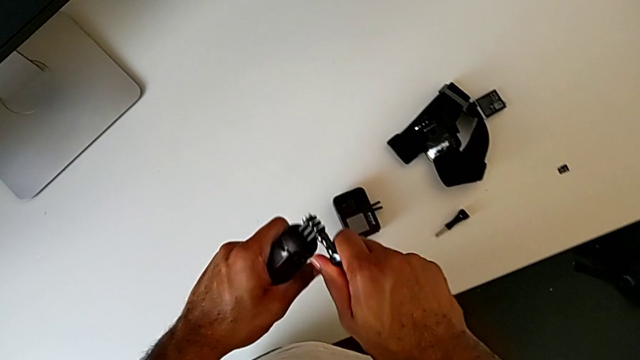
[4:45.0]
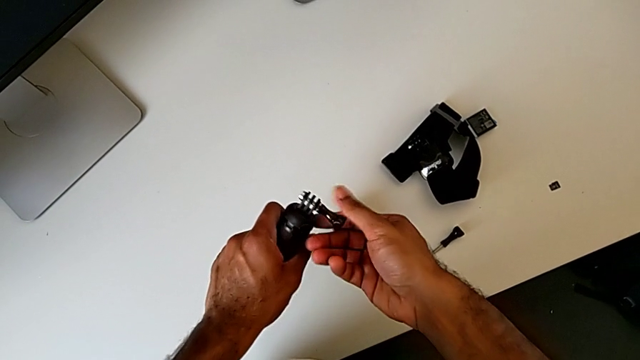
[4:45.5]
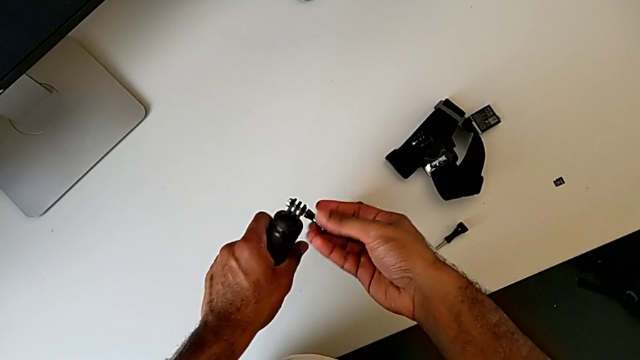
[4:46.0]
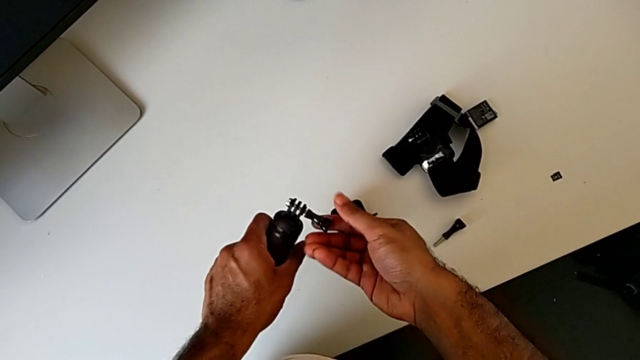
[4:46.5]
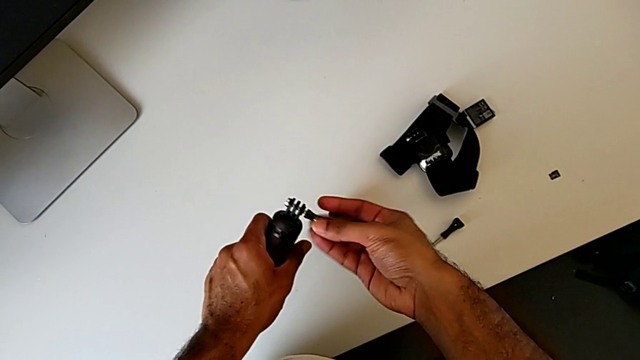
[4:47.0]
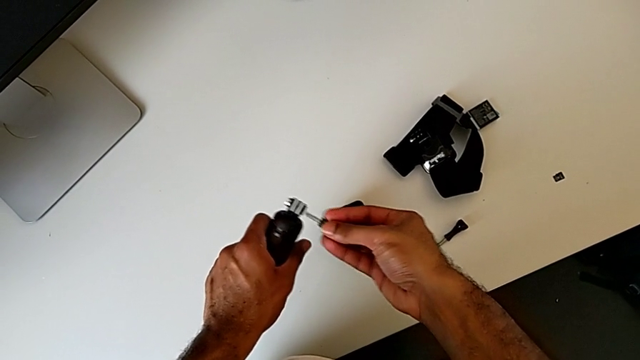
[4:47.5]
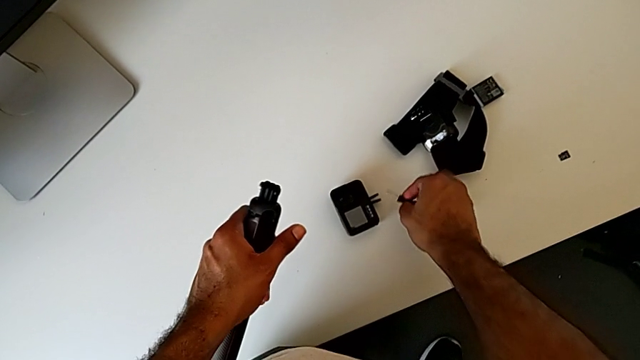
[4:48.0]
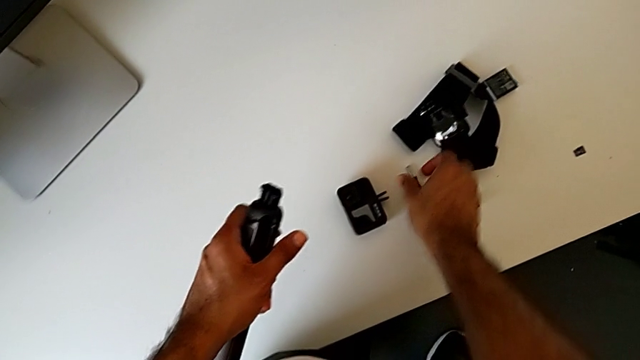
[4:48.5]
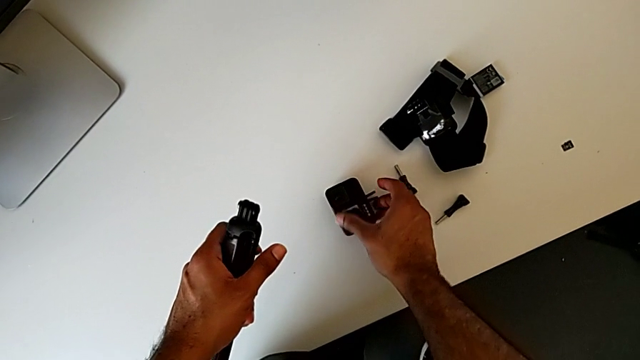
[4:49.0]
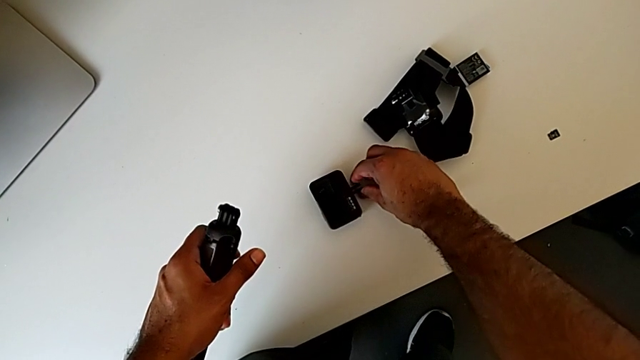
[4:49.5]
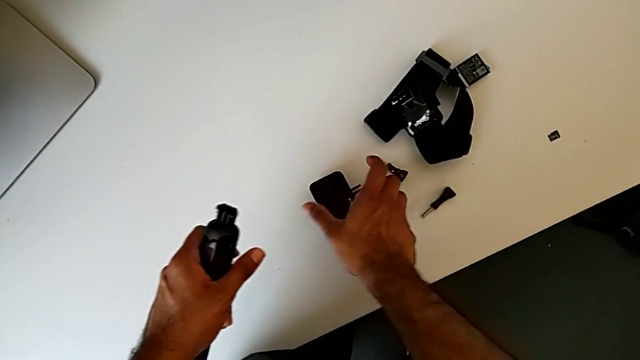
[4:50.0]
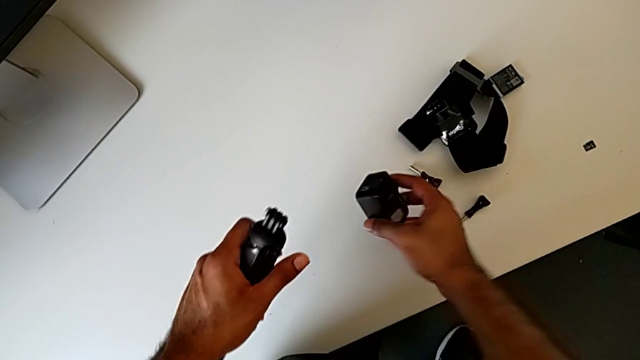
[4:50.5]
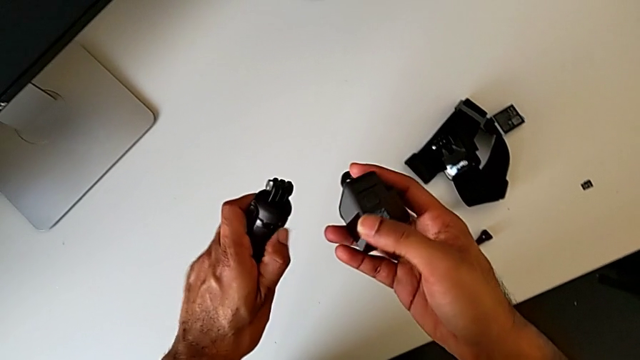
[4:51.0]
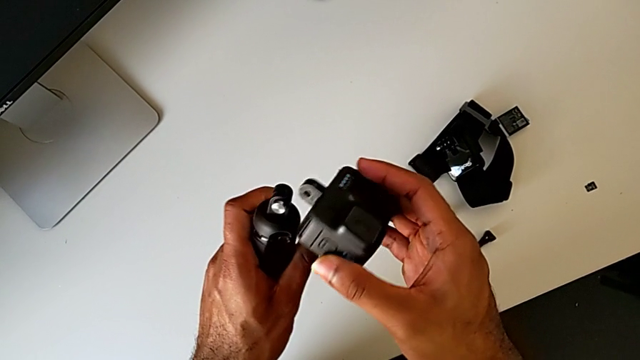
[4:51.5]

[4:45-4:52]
The camera wearer is changing the GoPro from the strap to the handheld grip. They unscrew the screw, place it and lift the GoPro.

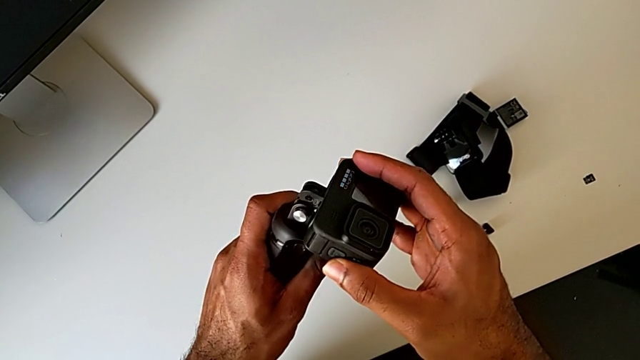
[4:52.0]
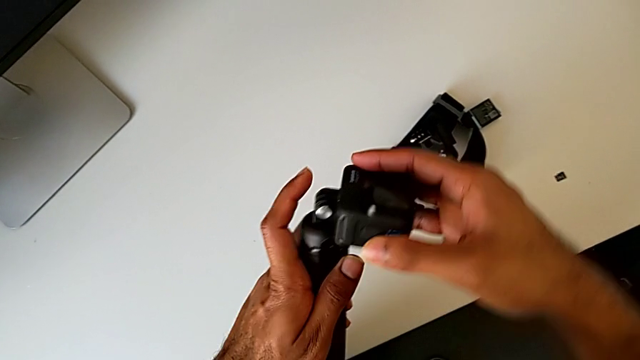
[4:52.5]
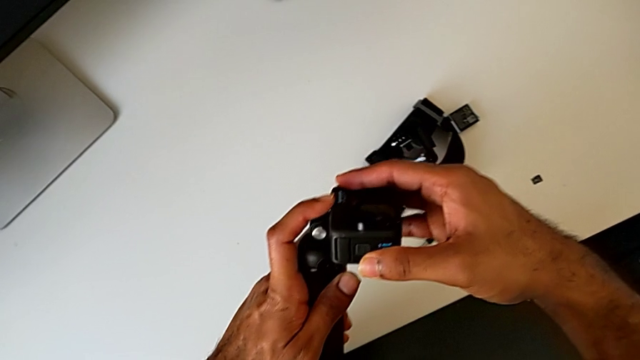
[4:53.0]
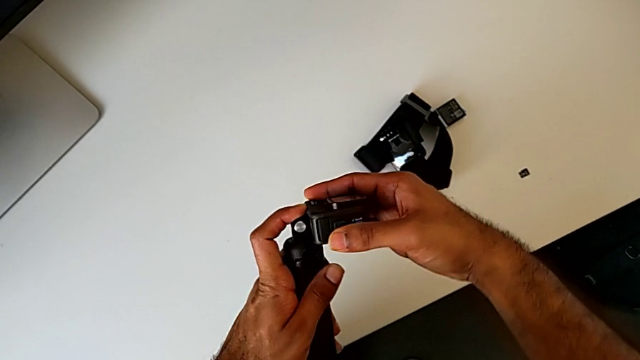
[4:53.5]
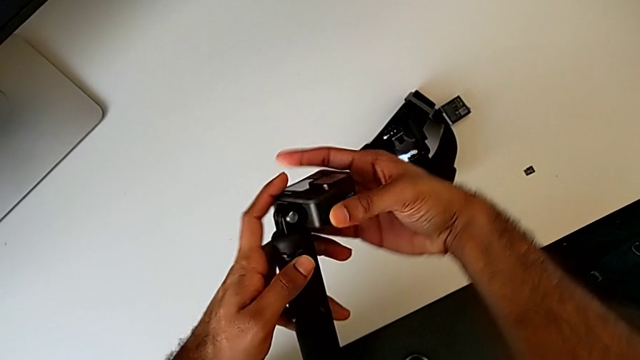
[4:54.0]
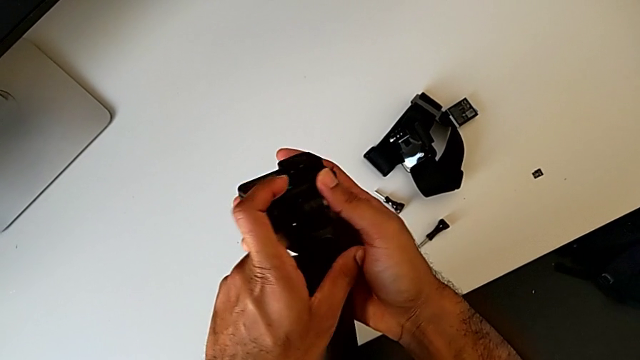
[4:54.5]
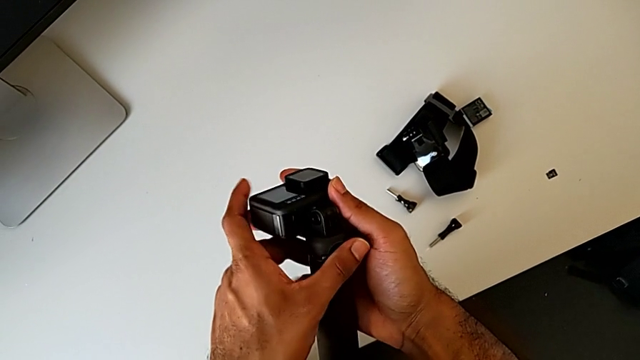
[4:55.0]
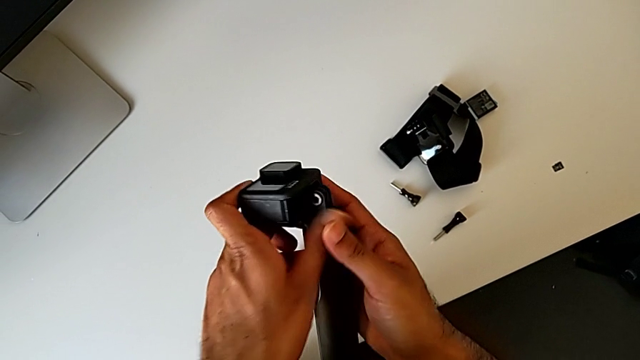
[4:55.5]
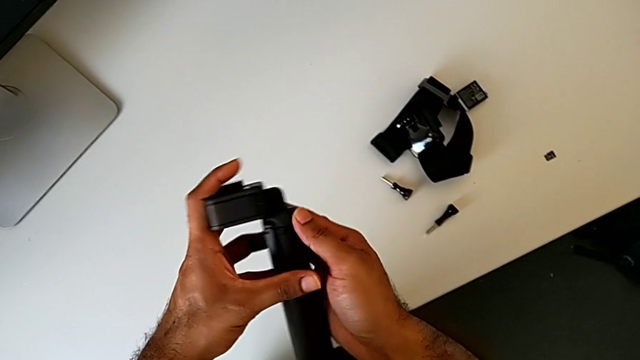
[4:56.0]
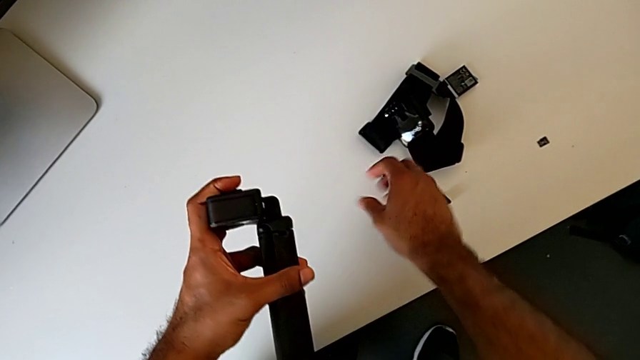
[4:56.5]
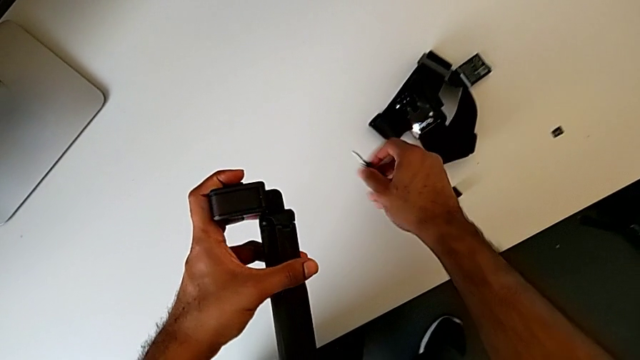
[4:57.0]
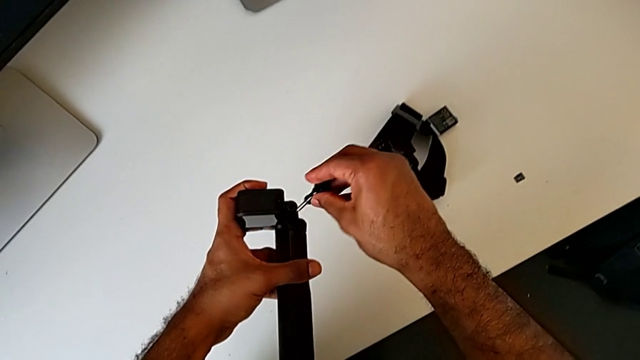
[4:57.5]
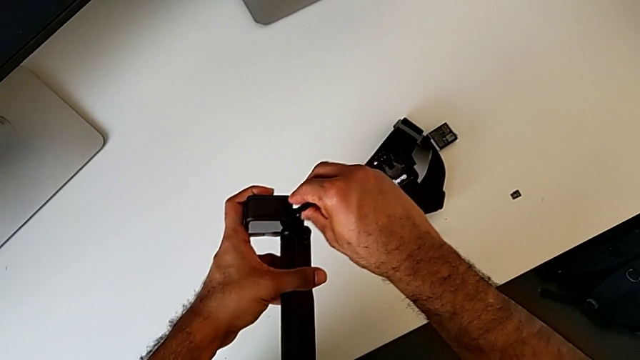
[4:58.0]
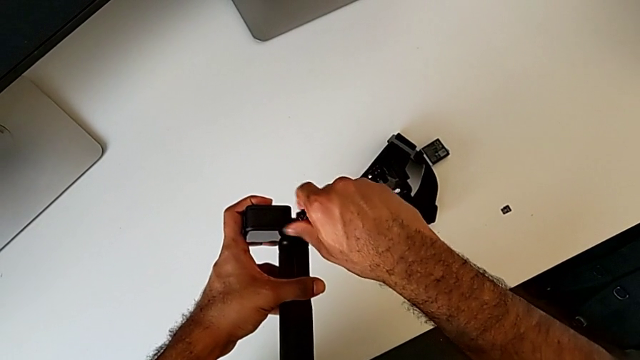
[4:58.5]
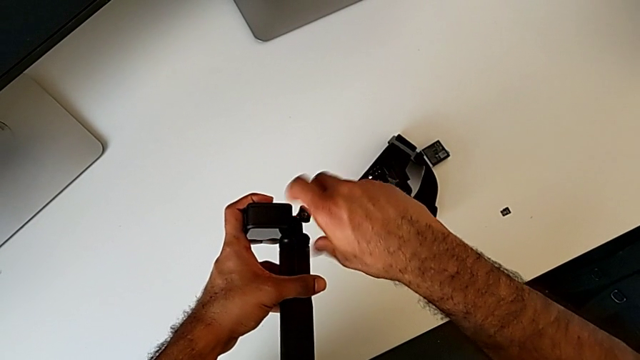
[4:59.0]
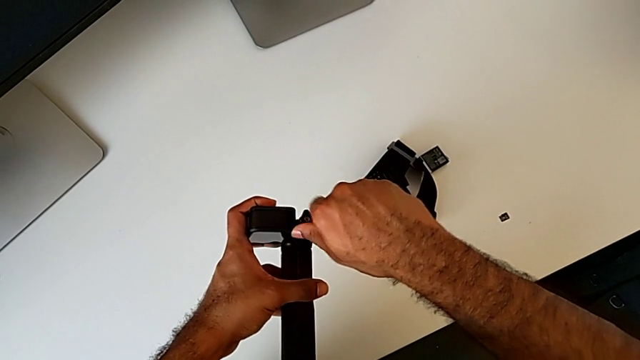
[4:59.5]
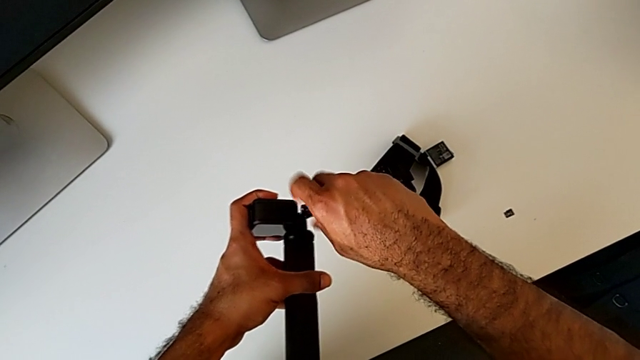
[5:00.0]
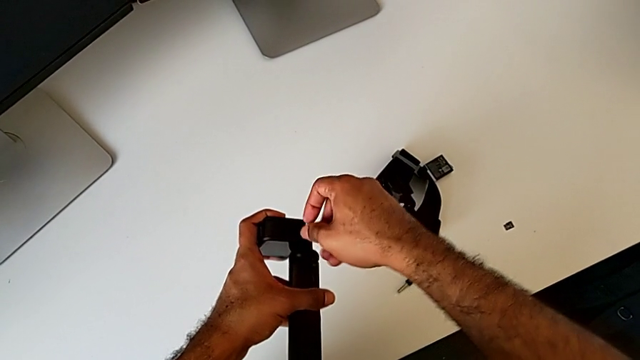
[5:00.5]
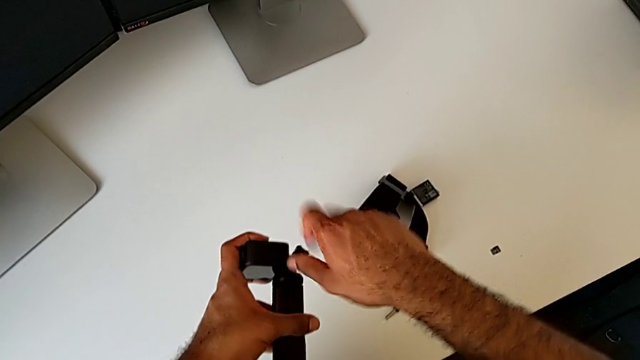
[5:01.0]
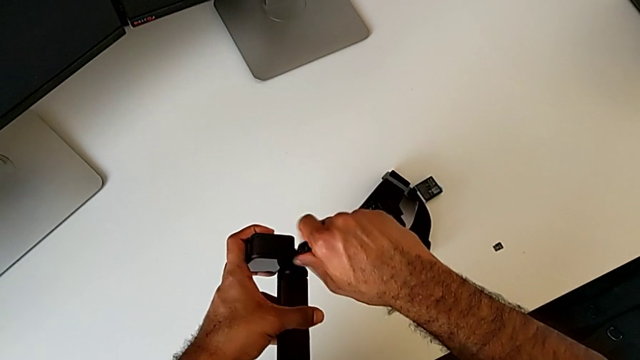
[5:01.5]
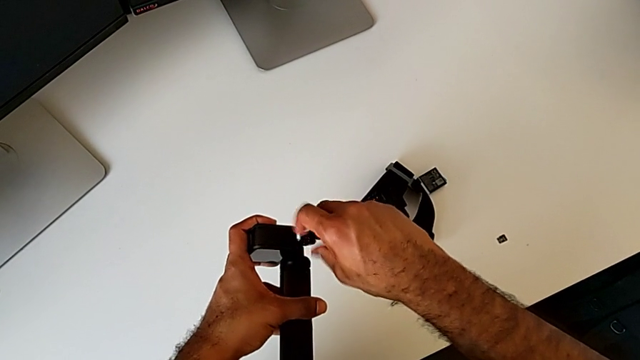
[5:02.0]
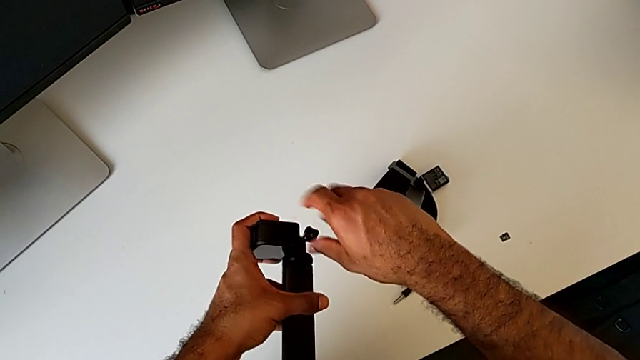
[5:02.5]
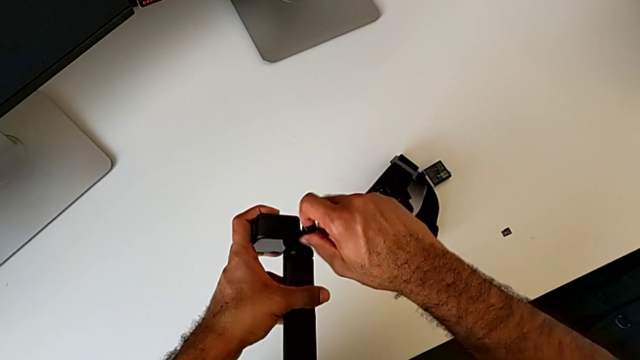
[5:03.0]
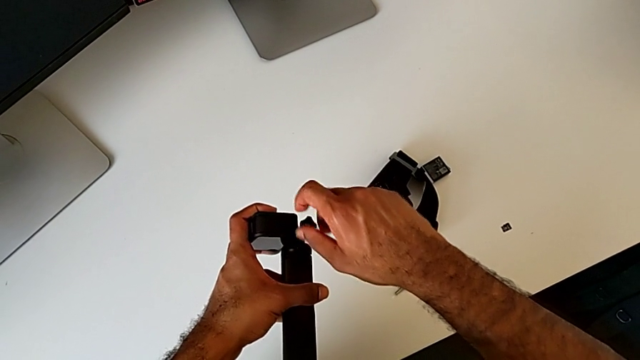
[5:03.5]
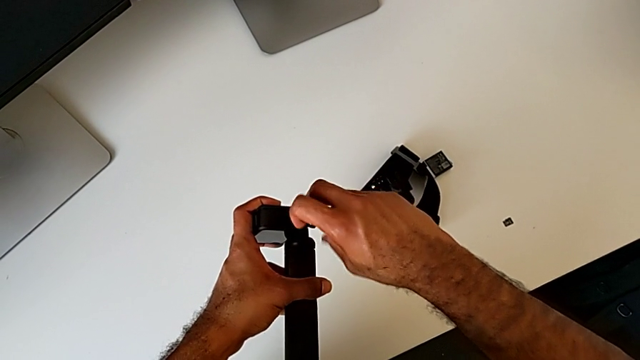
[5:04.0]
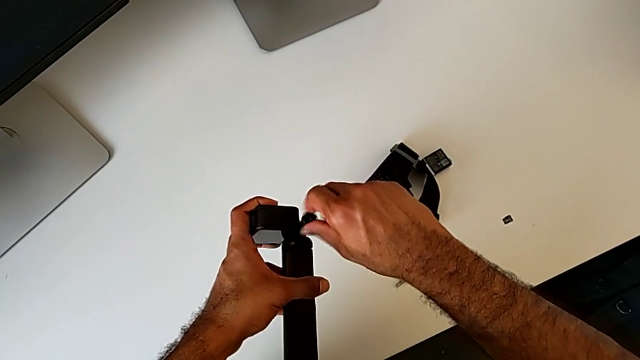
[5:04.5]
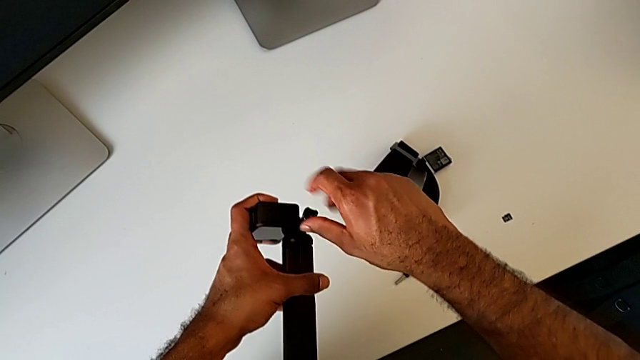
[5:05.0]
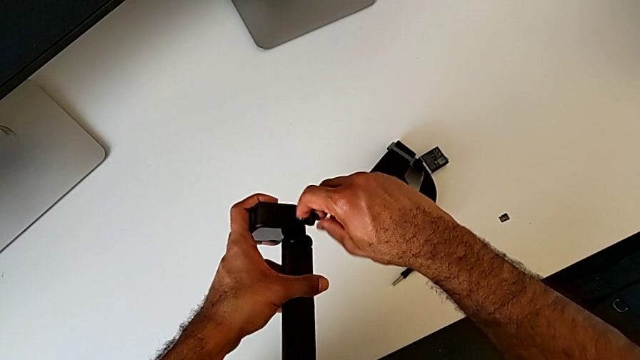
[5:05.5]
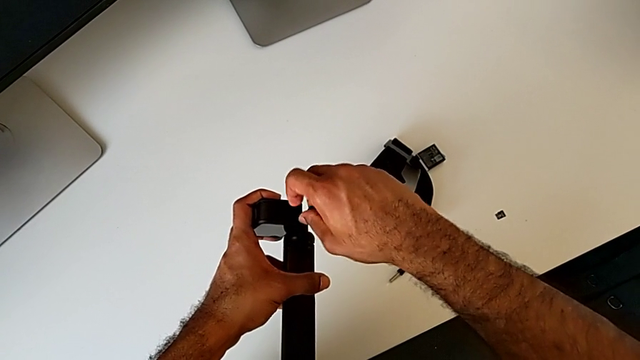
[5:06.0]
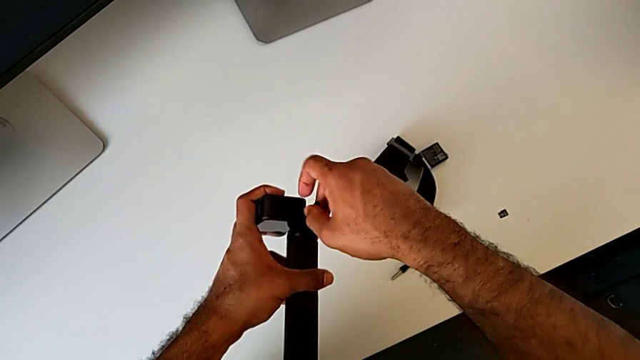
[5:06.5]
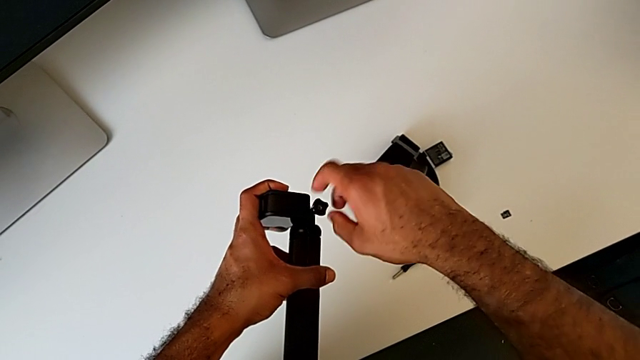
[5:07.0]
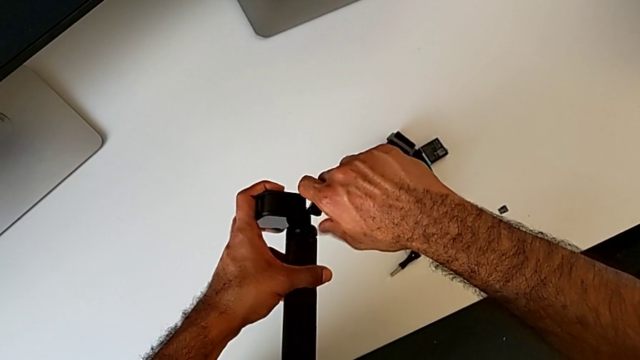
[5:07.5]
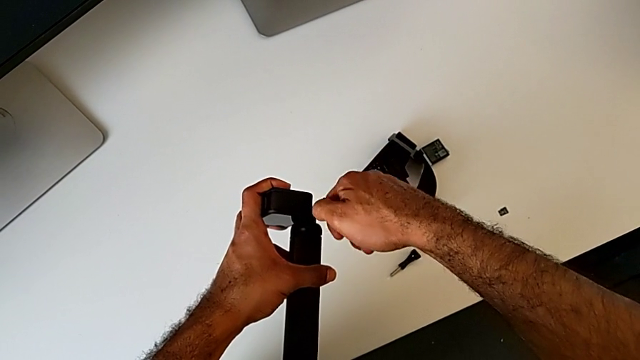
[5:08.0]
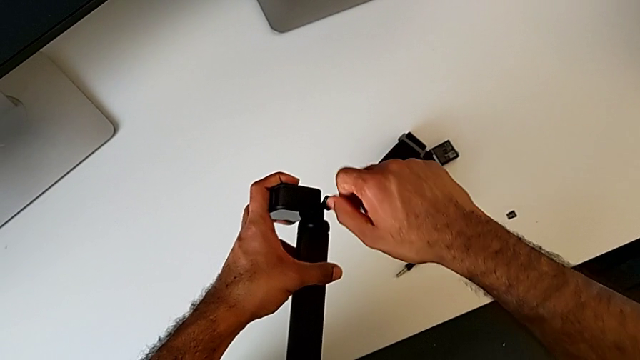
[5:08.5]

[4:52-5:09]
The camera wearer is changing the GoPro from the strap to the handheld grip. They assemble the GoPro, grab the screw, lift it and begin to screw it.
